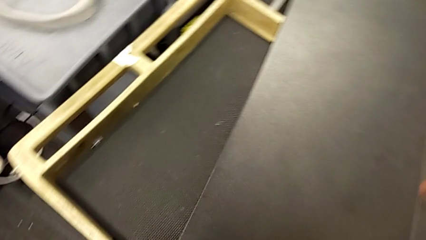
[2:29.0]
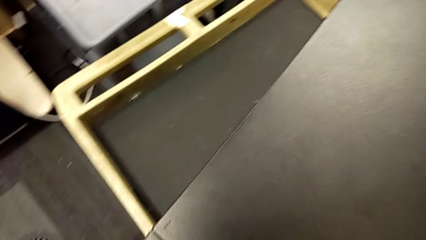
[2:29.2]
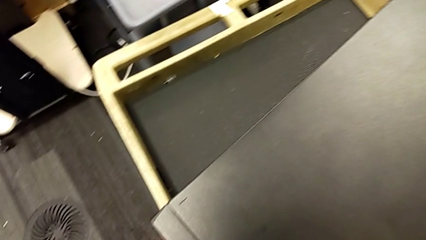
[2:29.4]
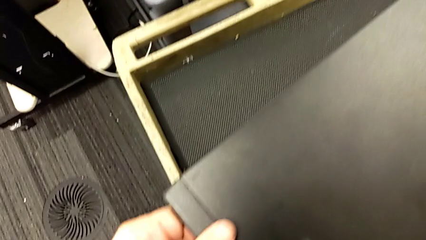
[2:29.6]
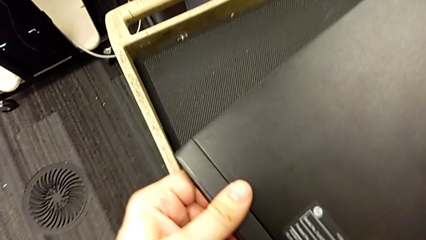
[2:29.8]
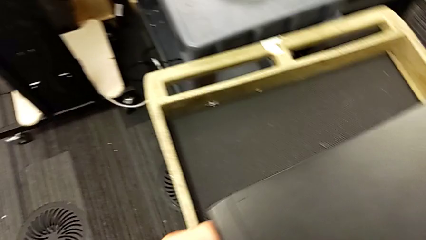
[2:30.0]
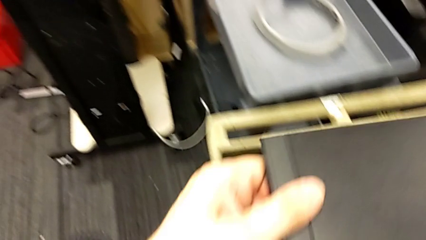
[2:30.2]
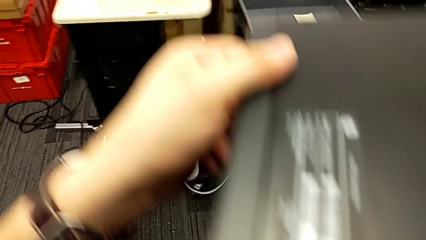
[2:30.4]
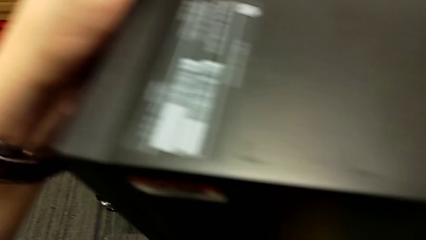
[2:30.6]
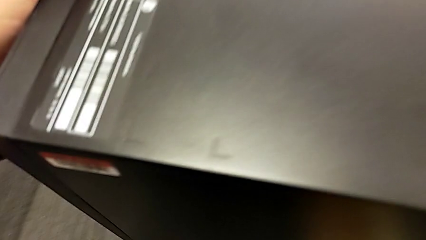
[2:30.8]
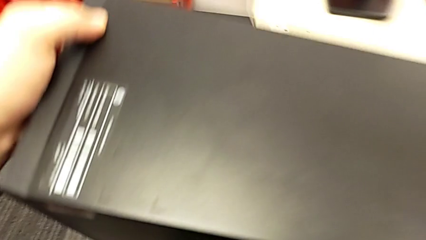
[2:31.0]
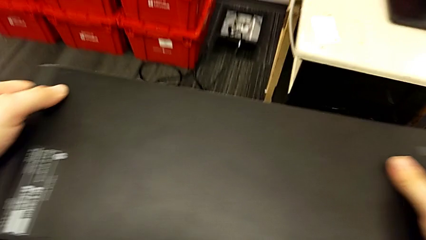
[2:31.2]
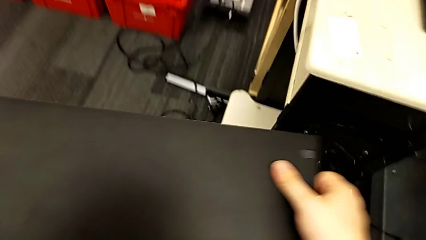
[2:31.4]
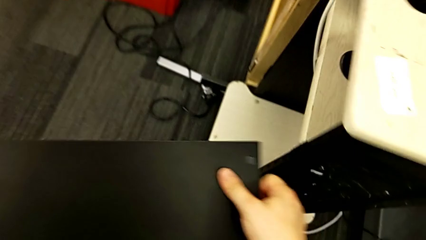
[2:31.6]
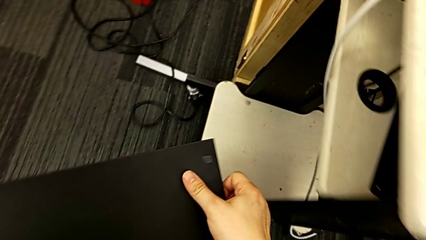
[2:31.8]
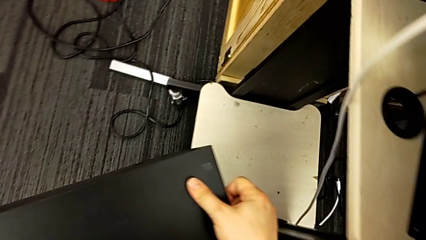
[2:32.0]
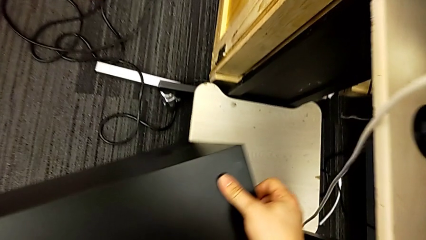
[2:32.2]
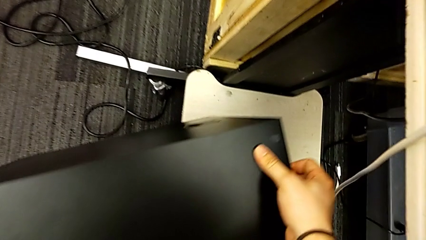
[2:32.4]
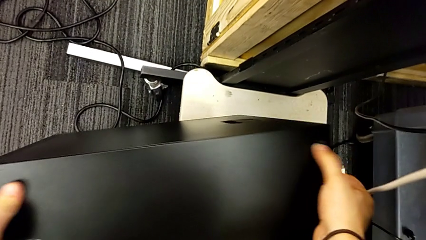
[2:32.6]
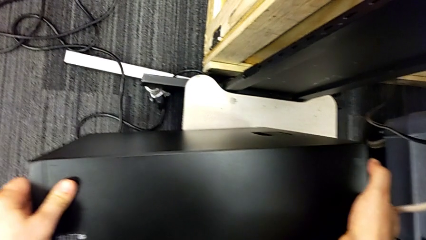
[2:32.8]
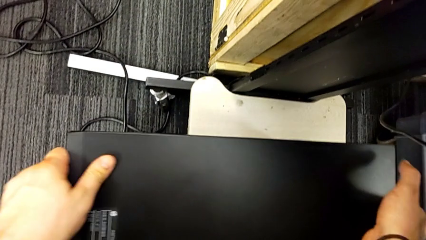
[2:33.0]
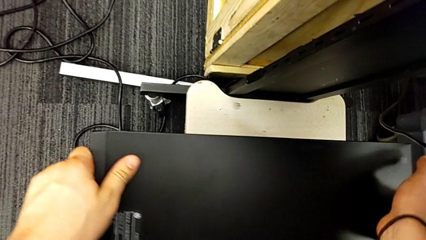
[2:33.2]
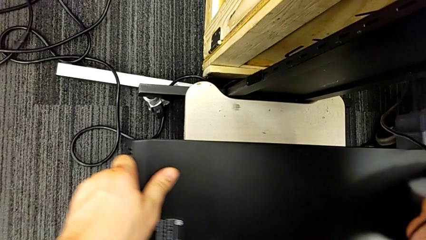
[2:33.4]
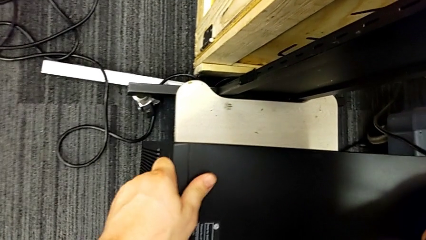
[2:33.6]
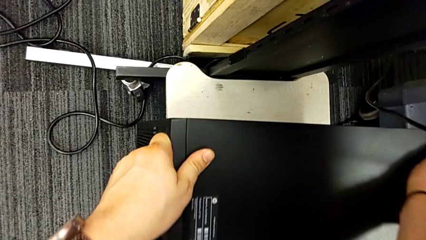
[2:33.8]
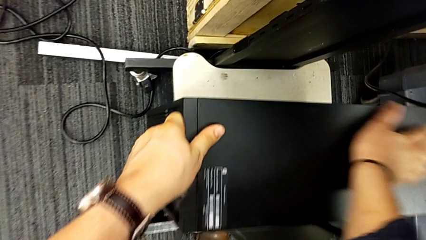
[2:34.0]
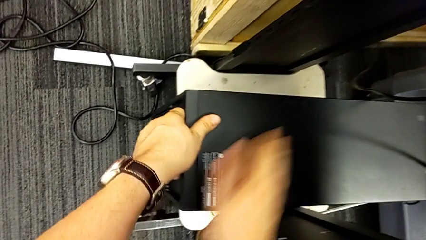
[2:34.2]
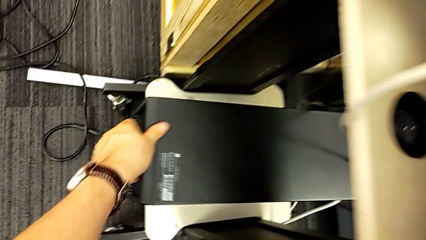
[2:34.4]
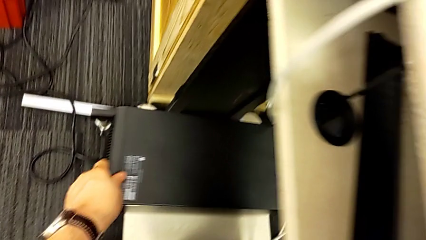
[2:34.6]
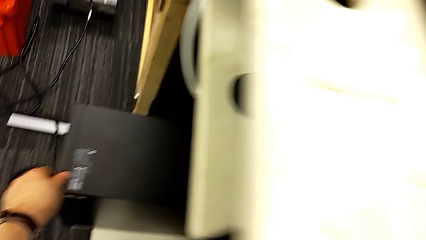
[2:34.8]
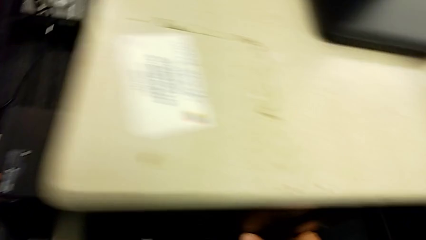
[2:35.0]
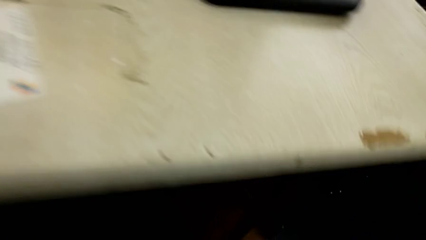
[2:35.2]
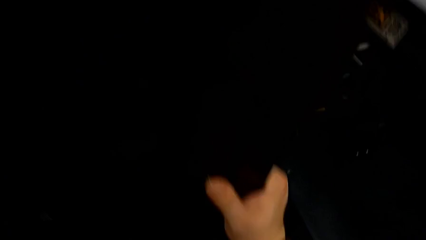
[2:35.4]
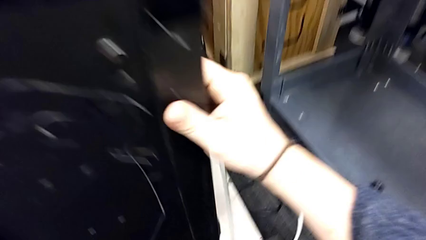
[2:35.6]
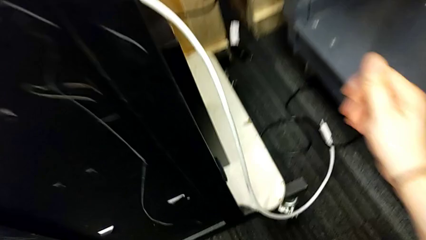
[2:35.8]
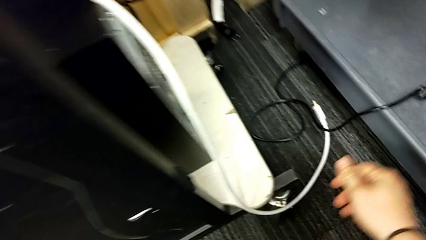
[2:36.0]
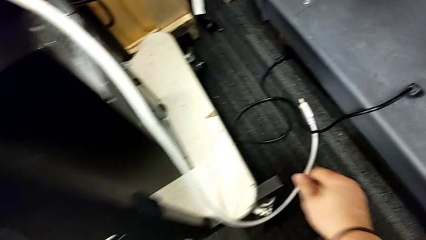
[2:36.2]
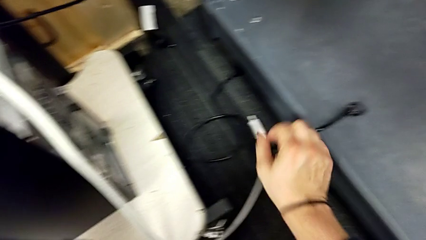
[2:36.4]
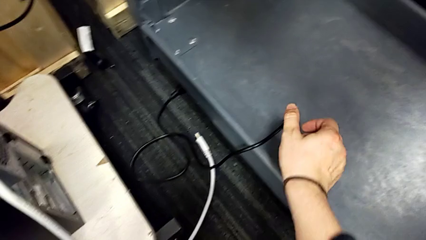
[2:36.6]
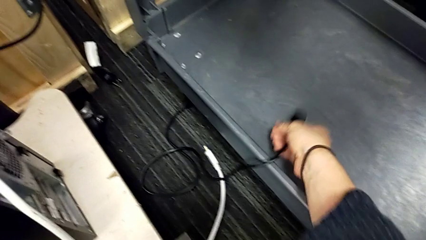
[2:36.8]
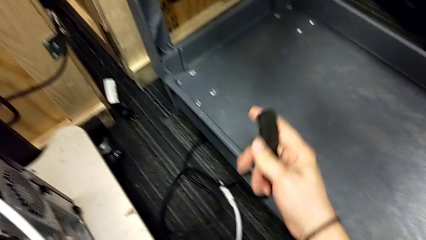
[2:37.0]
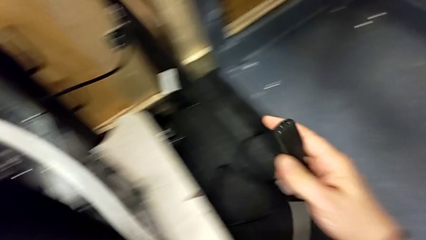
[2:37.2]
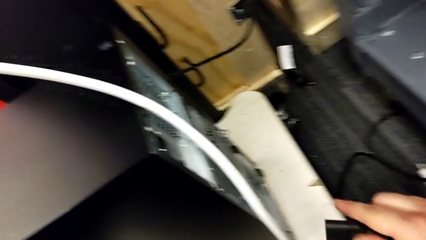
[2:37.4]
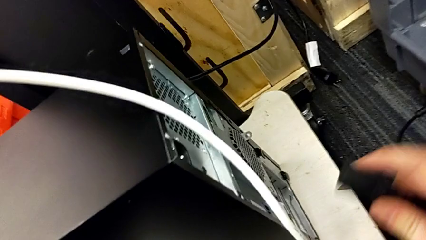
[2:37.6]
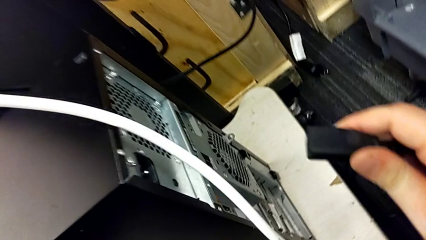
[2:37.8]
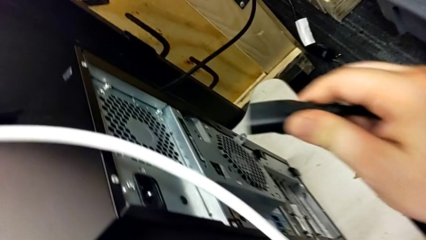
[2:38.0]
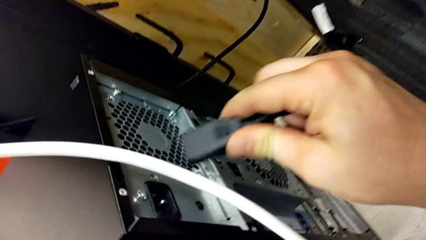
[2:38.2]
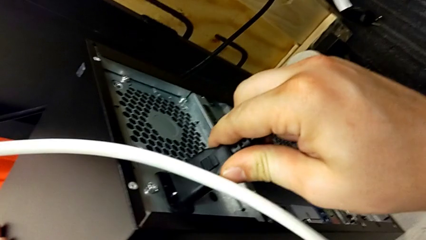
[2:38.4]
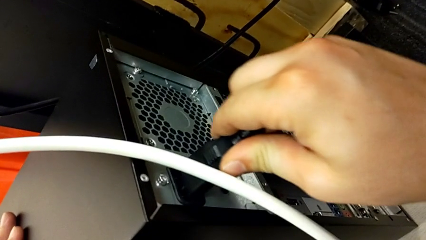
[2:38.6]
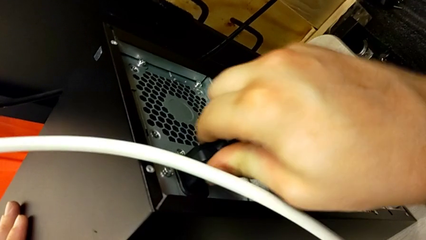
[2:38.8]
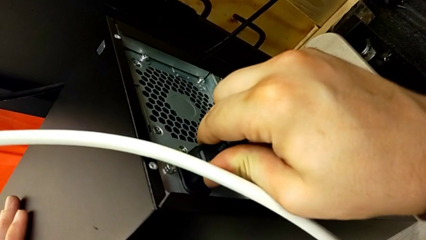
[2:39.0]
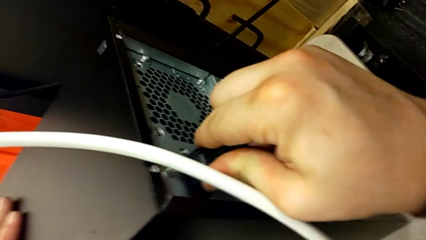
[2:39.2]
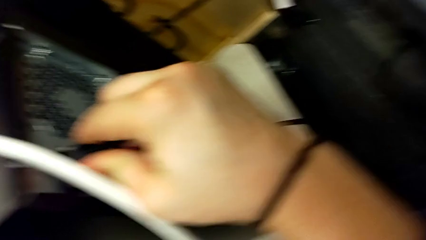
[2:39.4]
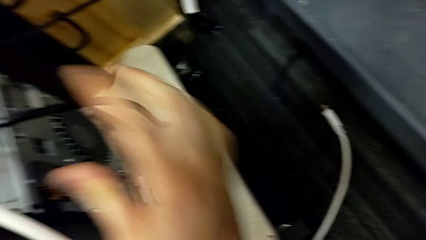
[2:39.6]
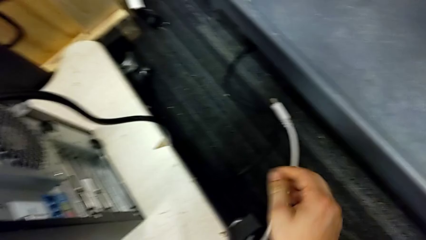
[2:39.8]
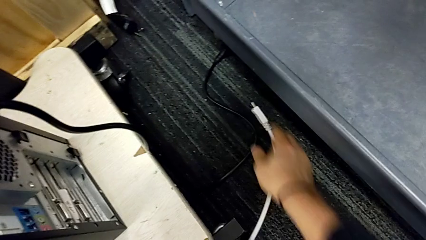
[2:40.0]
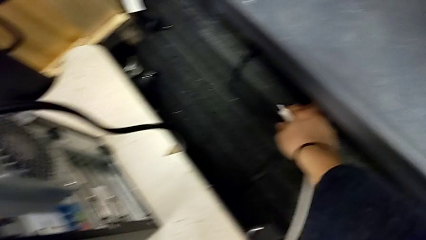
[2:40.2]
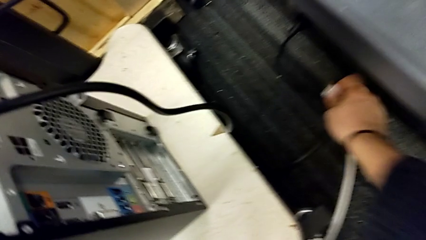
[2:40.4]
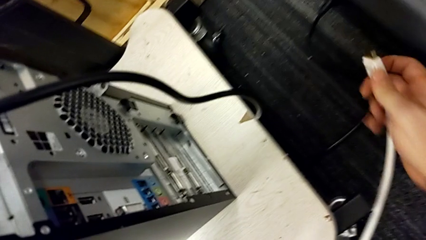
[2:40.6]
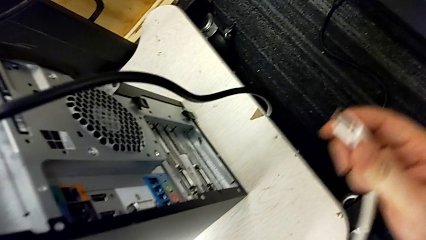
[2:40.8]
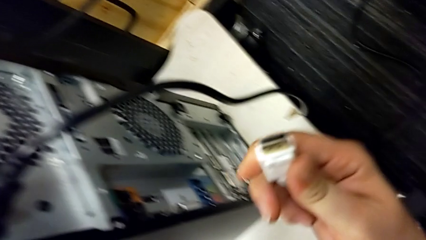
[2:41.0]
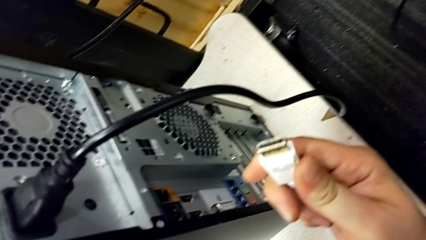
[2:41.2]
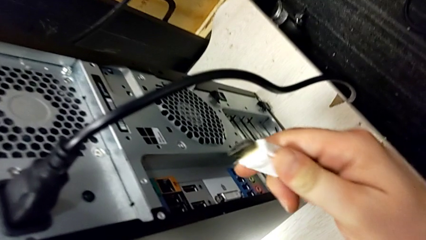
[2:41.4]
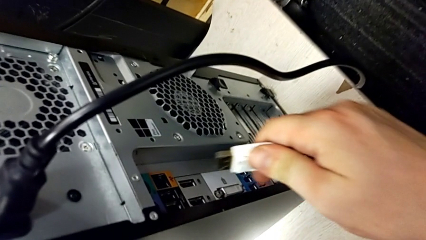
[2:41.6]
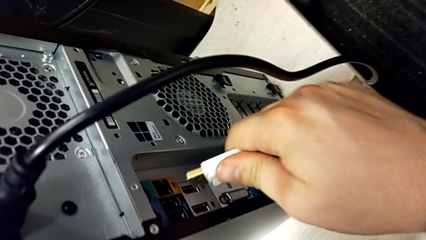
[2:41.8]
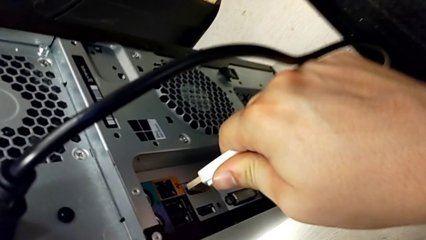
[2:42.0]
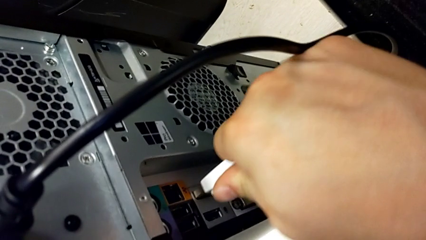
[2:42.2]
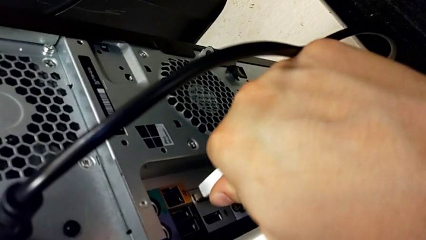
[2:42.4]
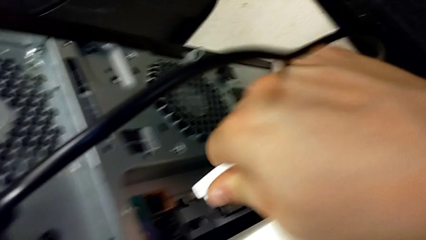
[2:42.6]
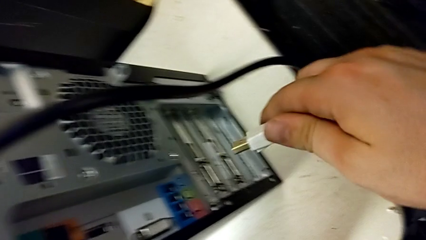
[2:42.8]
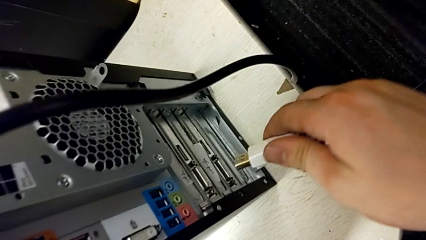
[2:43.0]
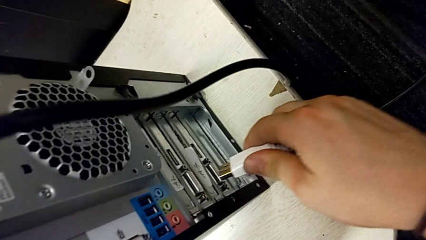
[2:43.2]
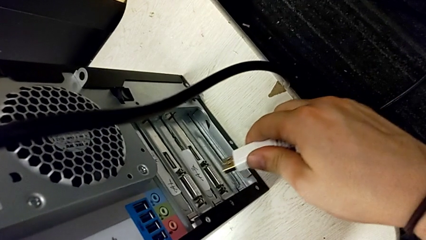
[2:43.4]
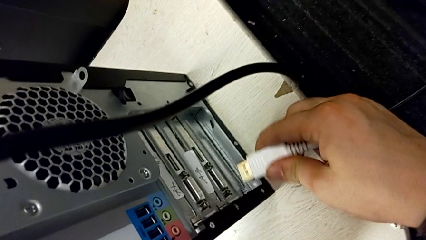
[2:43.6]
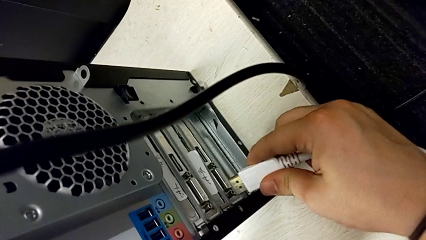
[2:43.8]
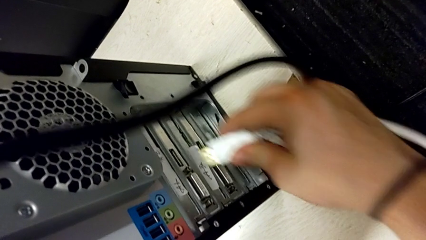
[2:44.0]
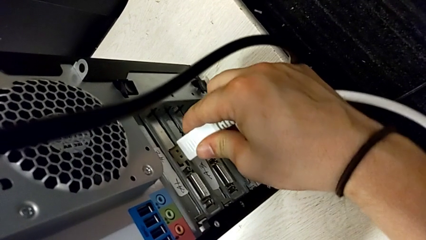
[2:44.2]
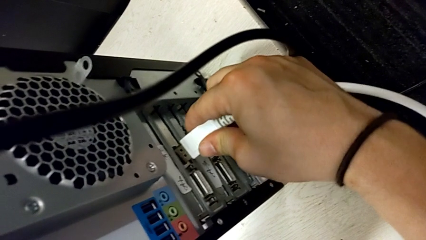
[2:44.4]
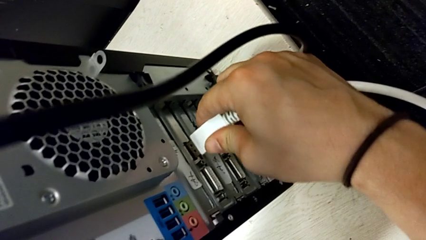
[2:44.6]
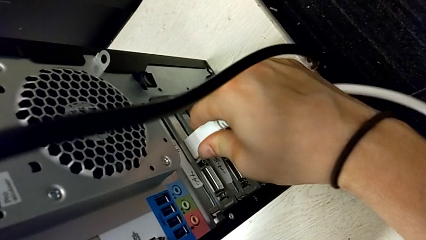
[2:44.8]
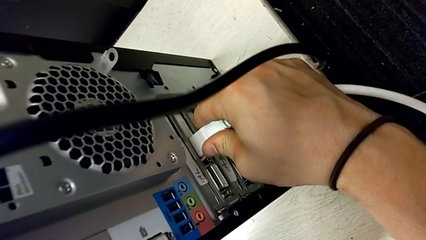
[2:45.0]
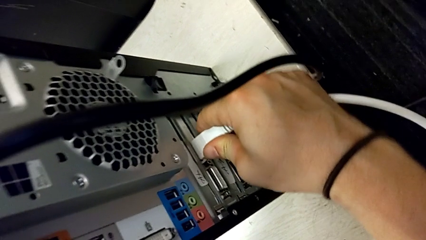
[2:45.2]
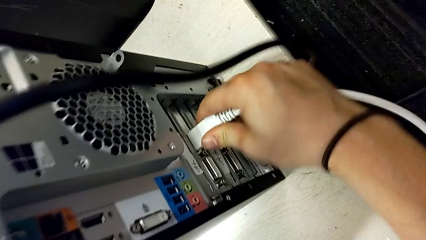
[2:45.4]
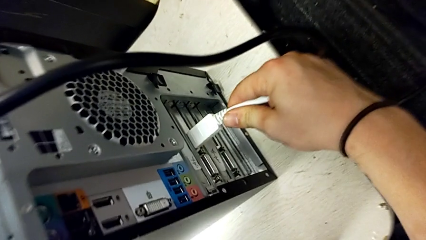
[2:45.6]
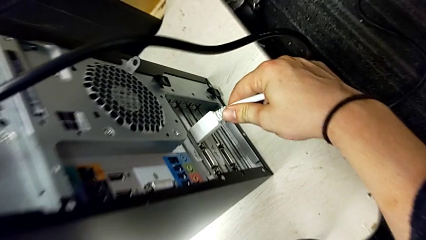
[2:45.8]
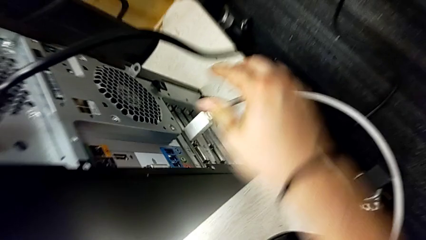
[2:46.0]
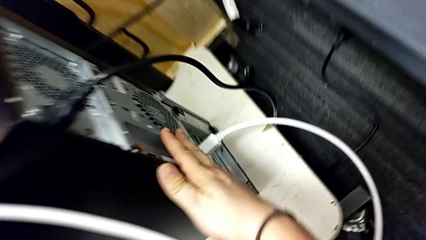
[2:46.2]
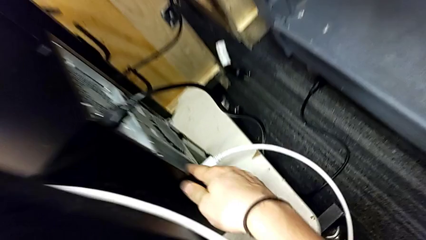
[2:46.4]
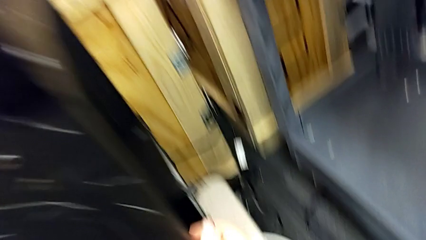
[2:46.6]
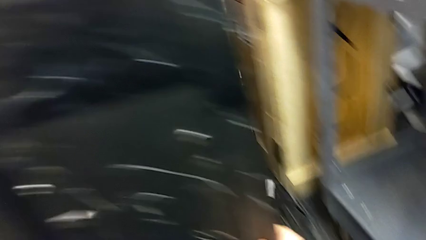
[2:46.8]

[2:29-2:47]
The camera wearer is plugging the computer tower. They place the computer tower, grab the cable power supply and insert it. They grab the HDMI cable, wrongly insert it into the USB port, where it cannot be plugged, insert the HDMI cable and touch the computer tower.
